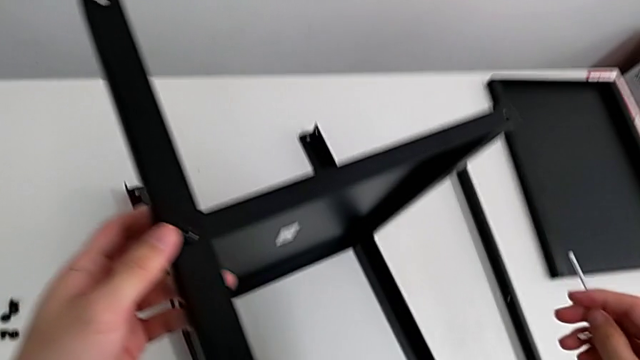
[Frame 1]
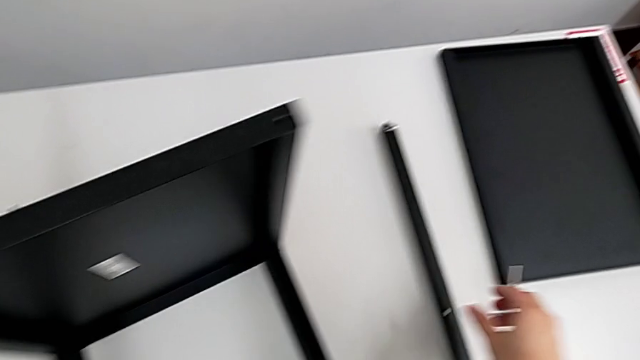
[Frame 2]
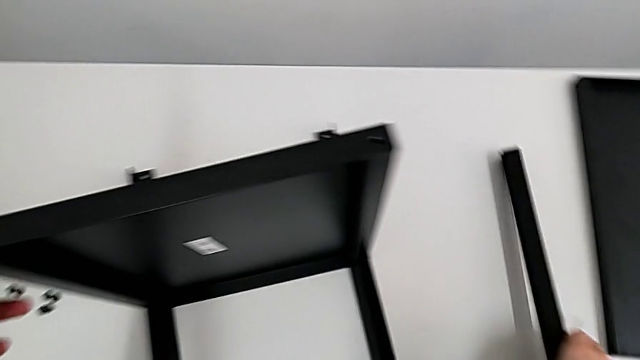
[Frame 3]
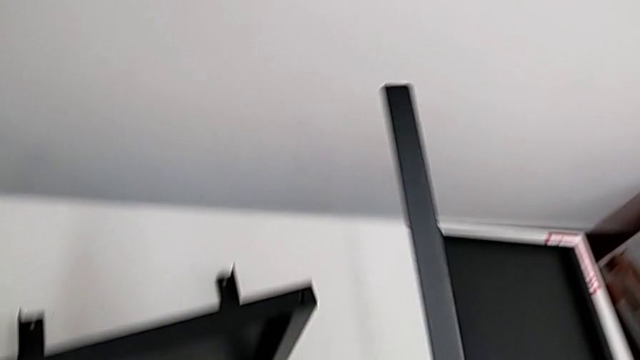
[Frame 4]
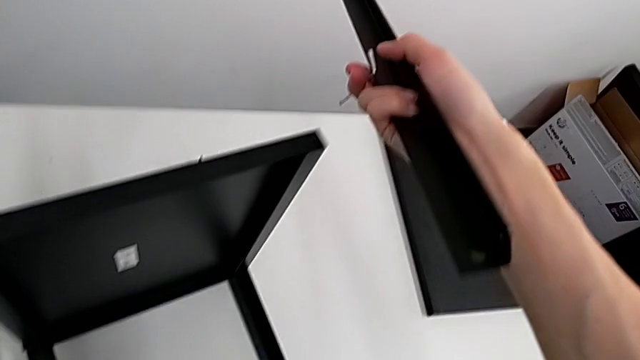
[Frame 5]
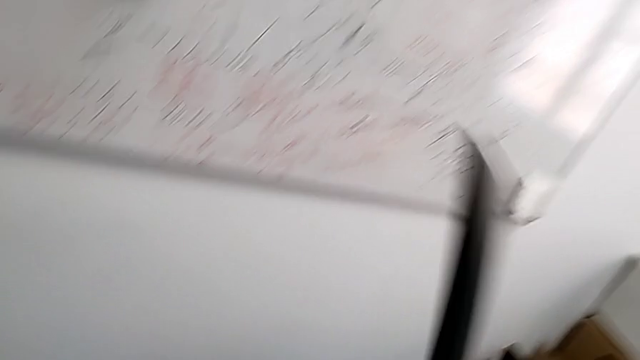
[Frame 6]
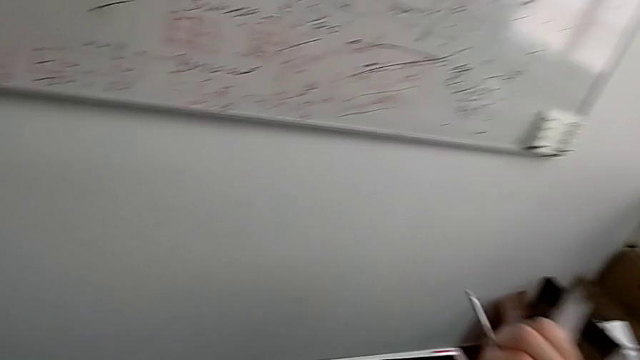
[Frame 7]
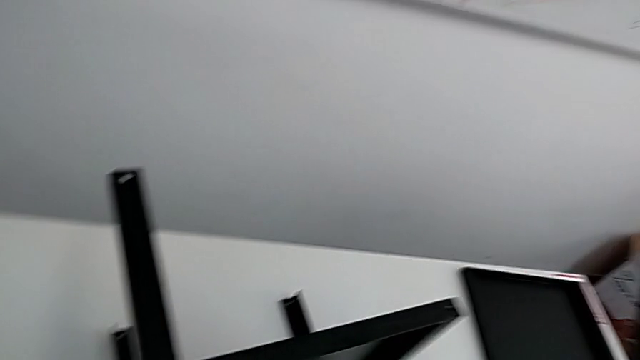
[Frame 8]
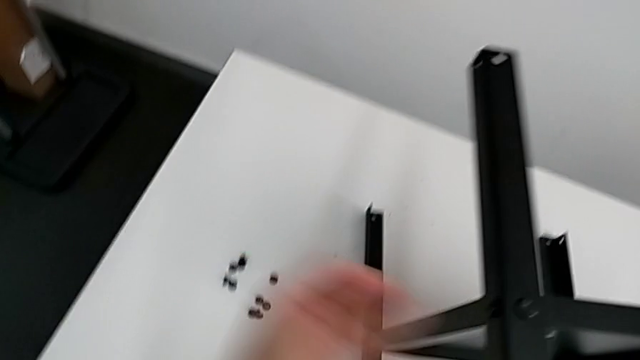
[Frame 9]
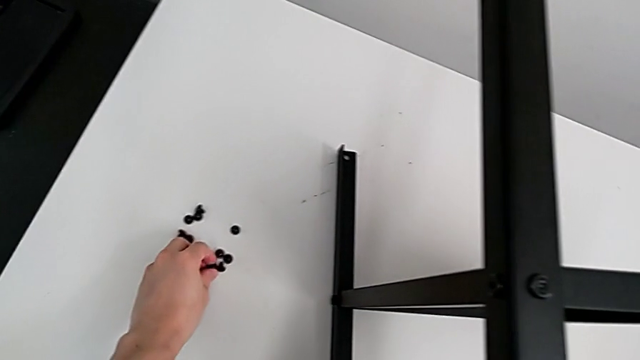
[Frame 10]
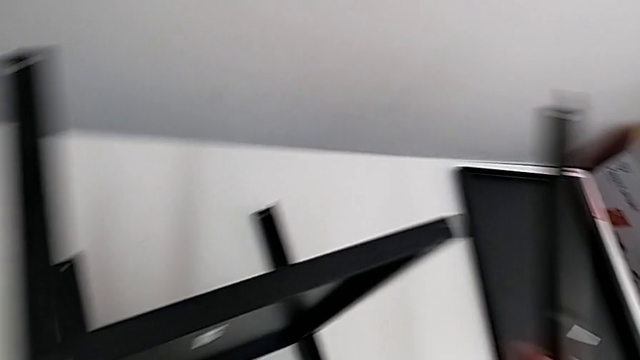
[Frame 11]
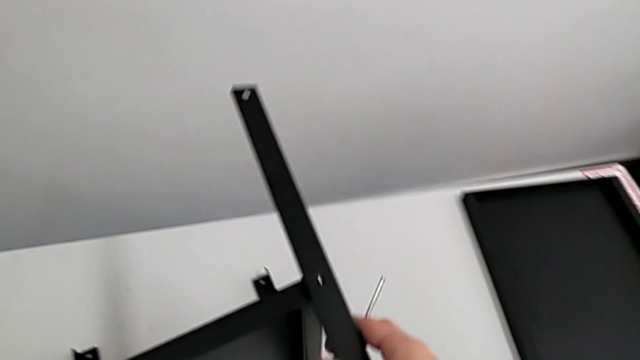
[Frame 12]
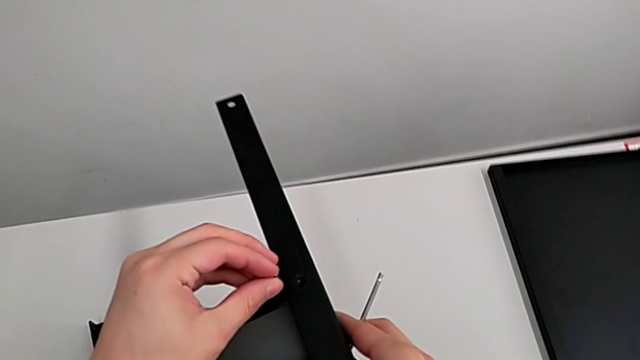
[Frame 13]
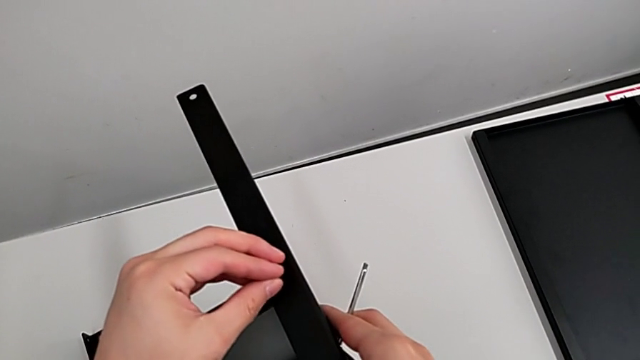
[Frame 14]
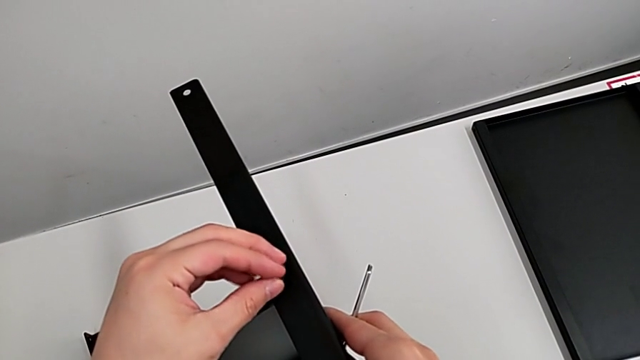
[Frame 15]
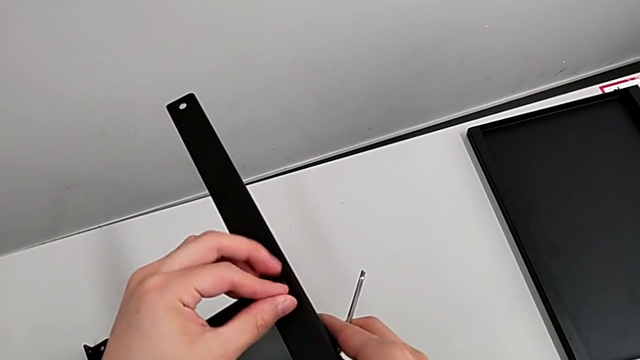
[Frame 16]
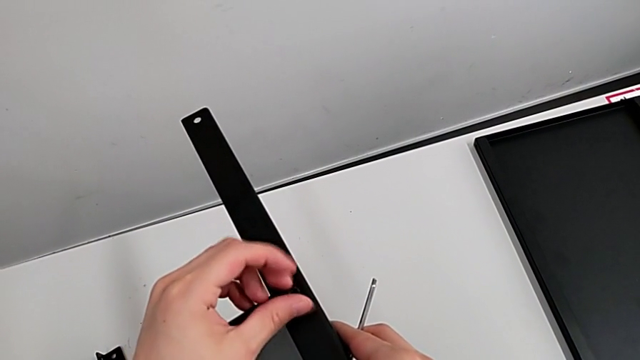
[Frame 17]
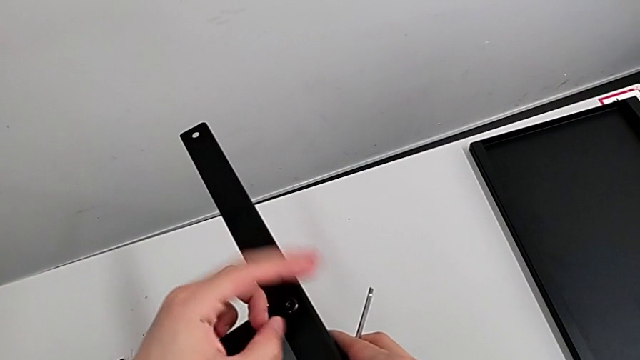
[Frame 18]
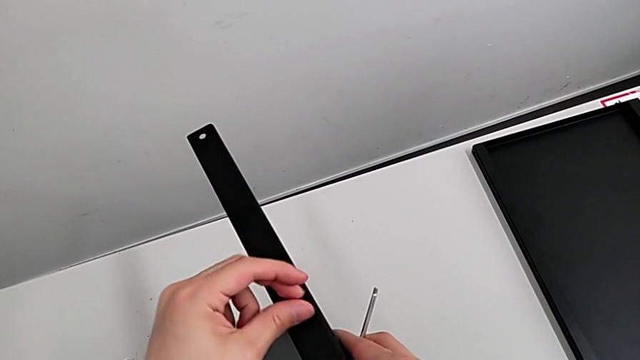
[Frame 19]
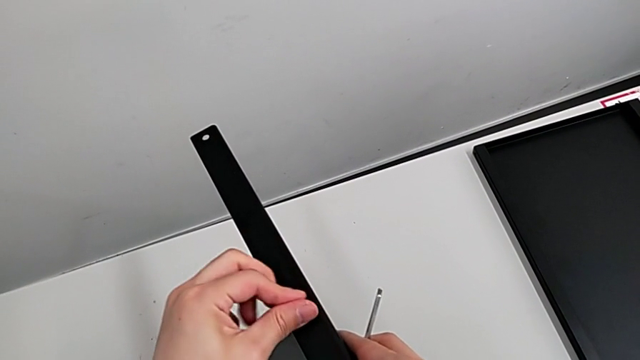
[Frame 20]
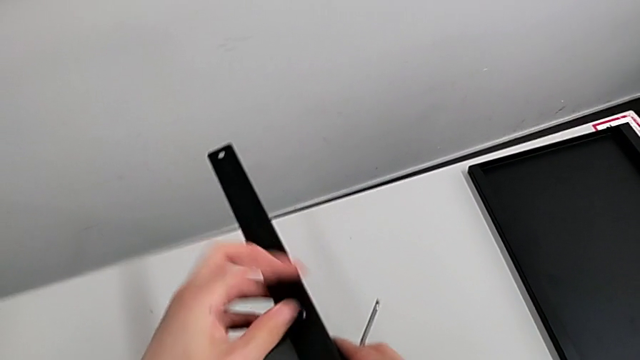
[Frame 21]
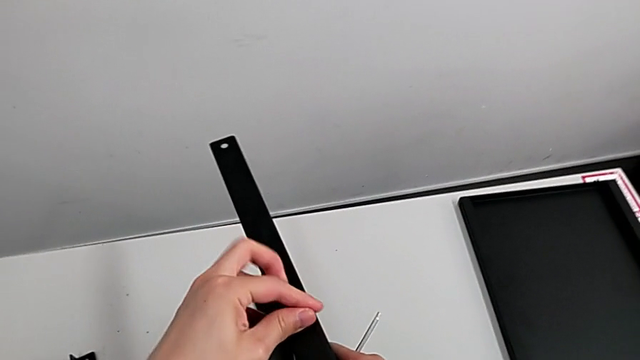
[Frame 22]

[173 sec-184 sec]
The camera wearer is screwing the fourth leg of the shelf. They approach the fourth leg, grab it, rotate it, grab the hex socket head, approach the fourth leg with the left hand, align it with the right hand, insert the hex socket head and screw it.

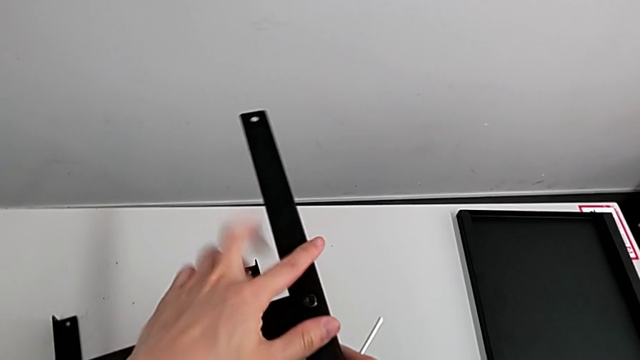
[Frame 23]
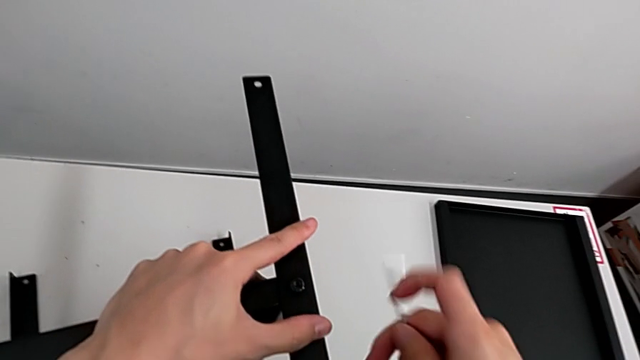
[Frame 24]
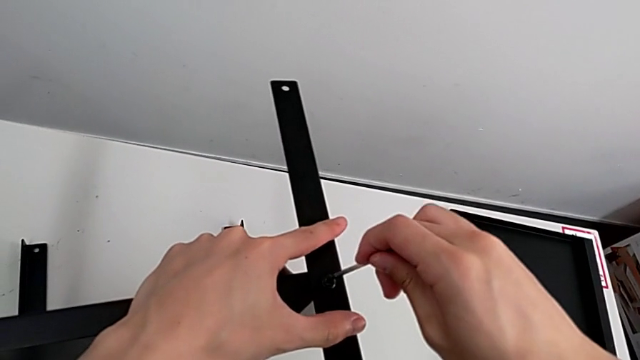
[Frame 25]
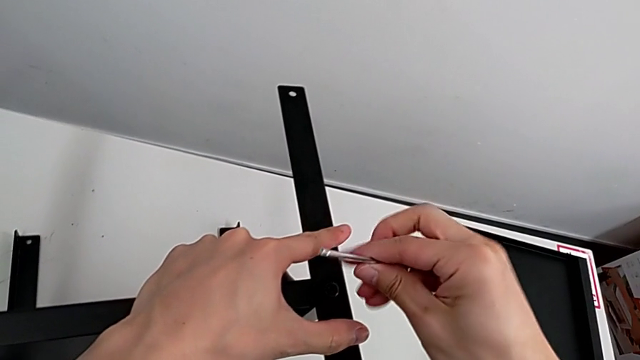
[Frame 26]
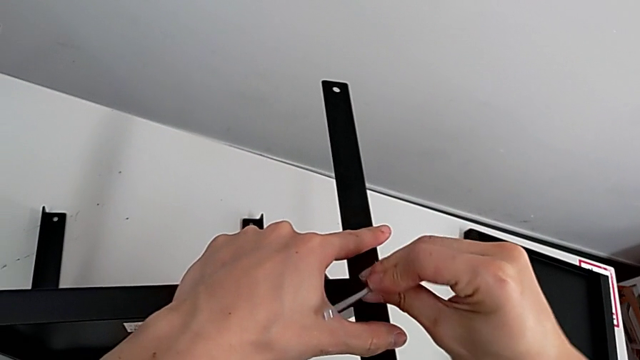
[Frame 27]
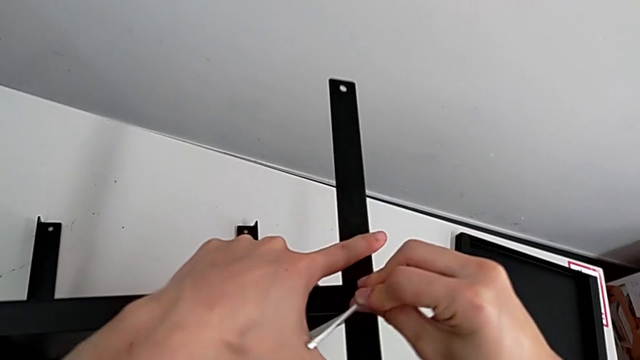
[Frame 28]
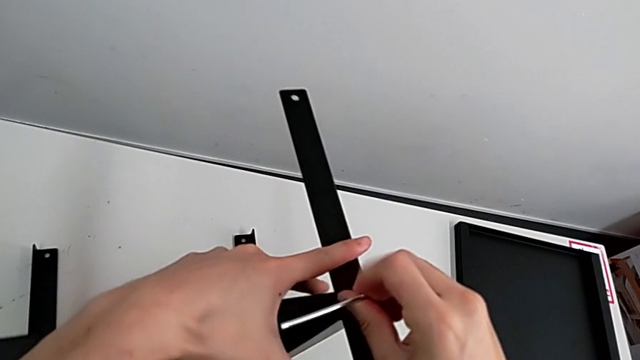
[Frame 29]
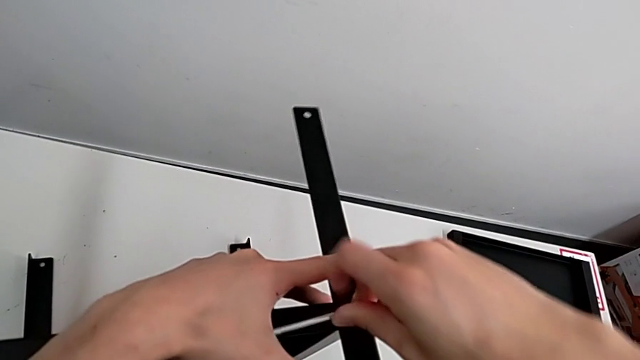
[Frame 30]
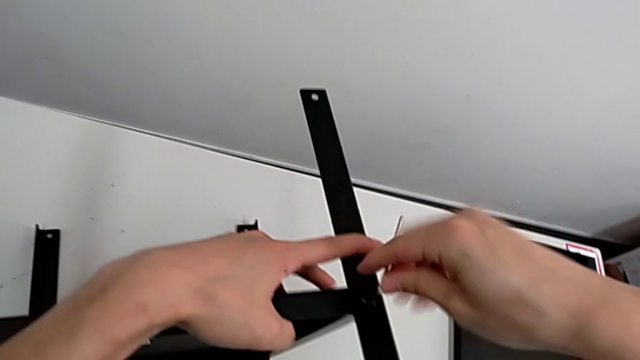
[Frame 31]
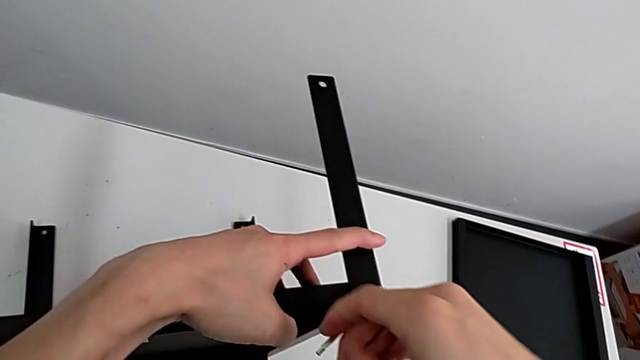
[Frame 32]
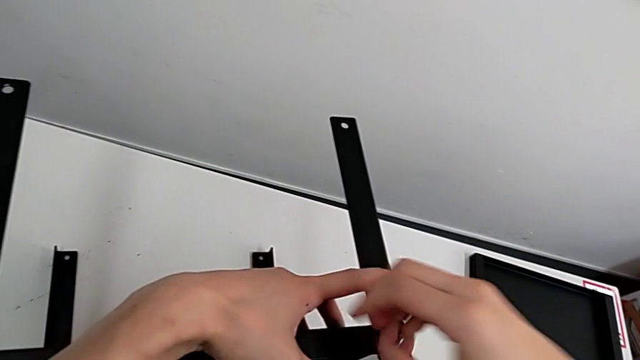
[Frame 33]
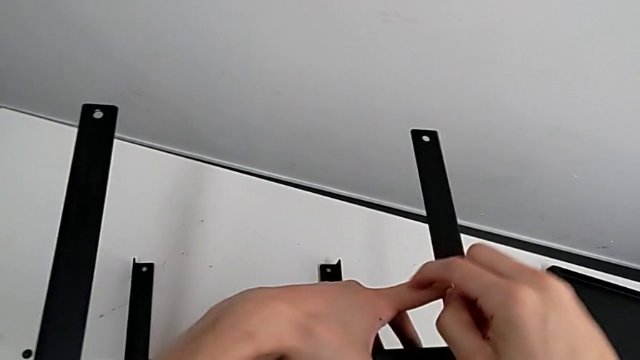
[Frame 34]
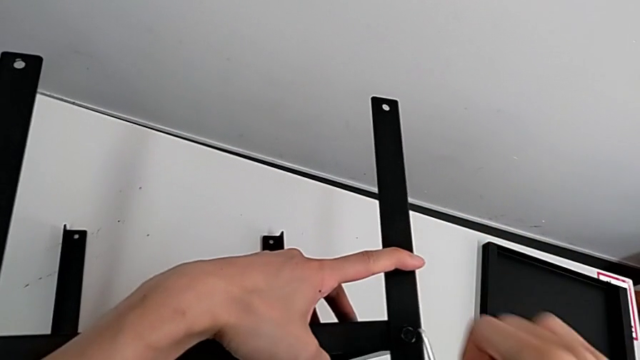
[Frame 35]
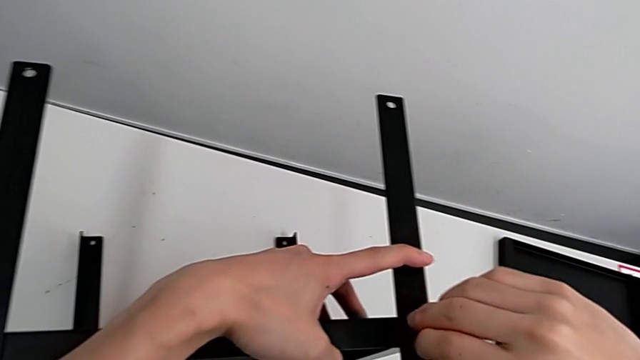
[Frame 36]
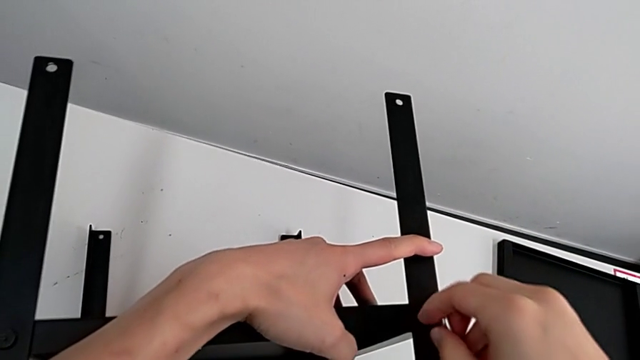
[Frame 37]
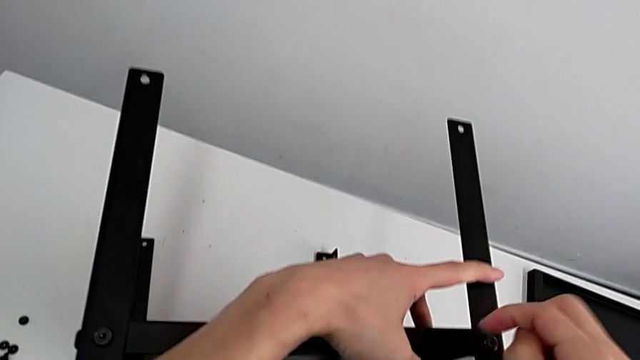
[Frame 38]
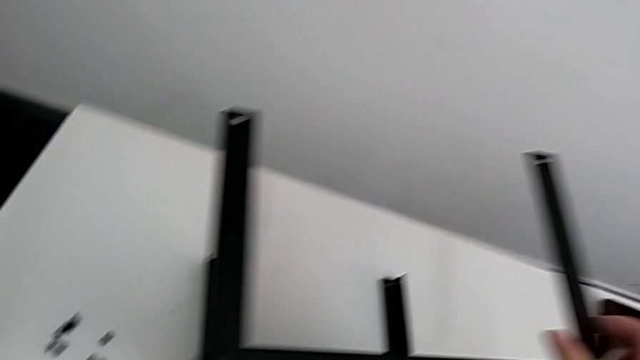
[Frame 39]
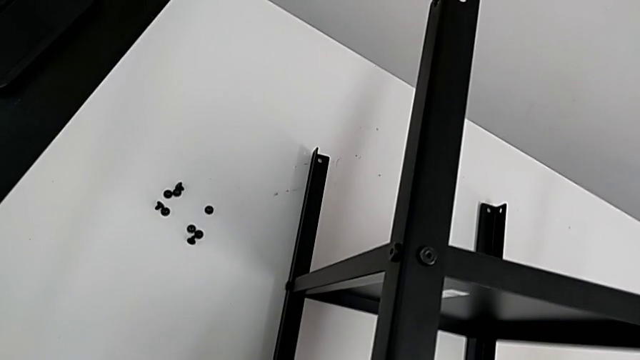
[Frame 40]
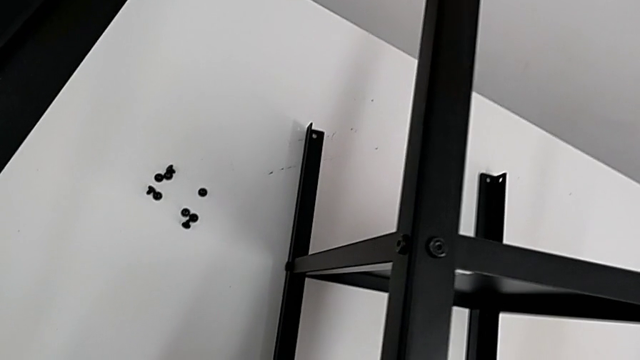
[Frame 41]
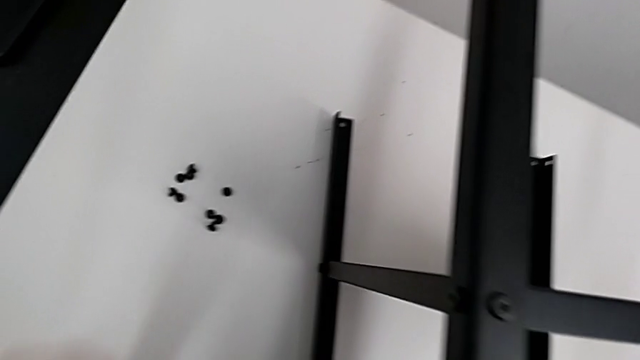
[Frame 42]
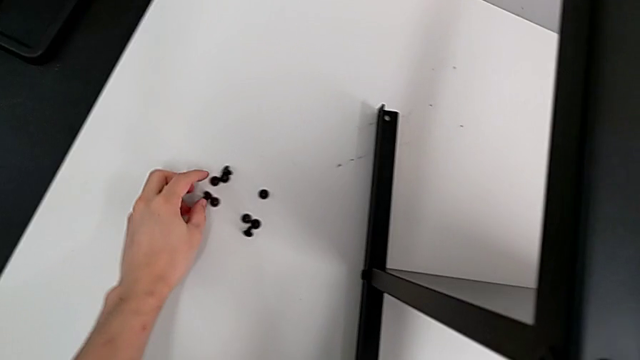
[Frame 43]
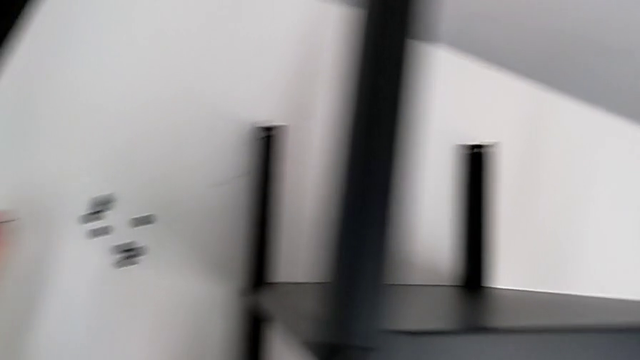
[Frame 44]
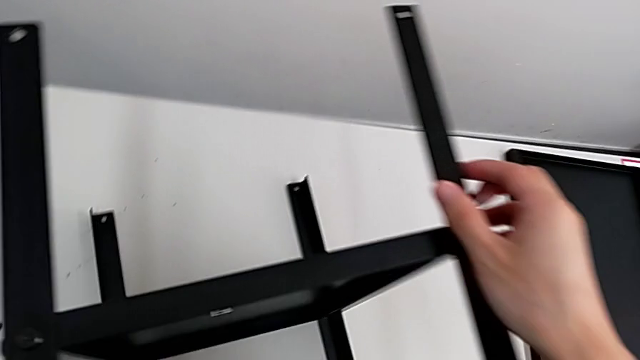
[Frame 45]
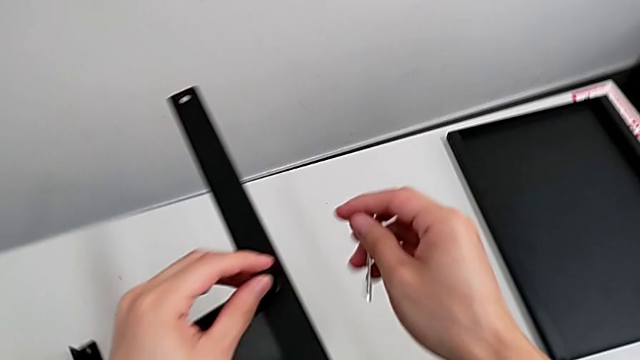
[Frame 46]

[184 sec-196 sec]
The camera wearer is screwing the fourth leg of the shelf. They hold the nightstand with the left hand, insert the Allen wrench with the right hand, screw the hex socket head, withdraw the Allen wrench, hold the nightstand, approach the hex socket head, grab it and approach the fourth leg with the left hand.
